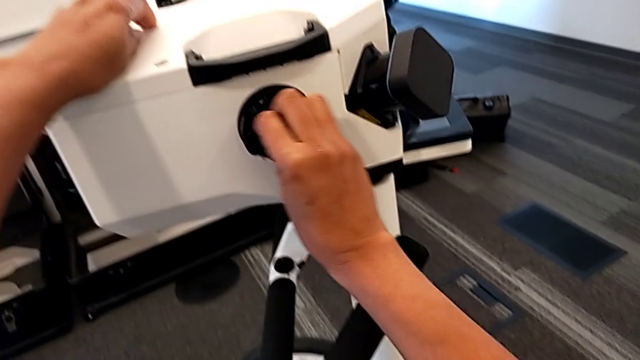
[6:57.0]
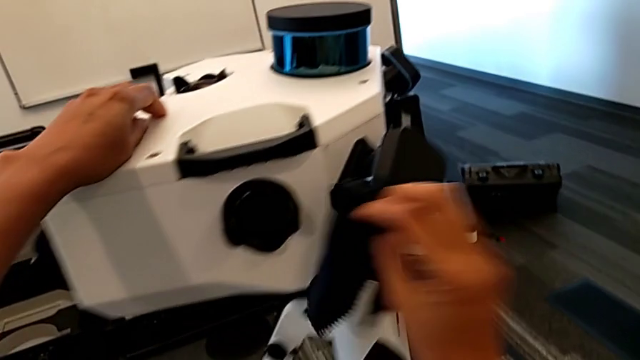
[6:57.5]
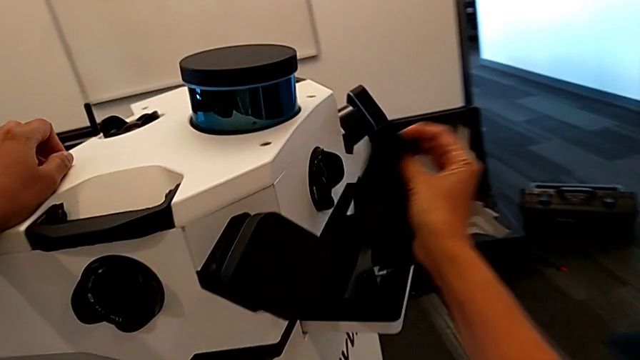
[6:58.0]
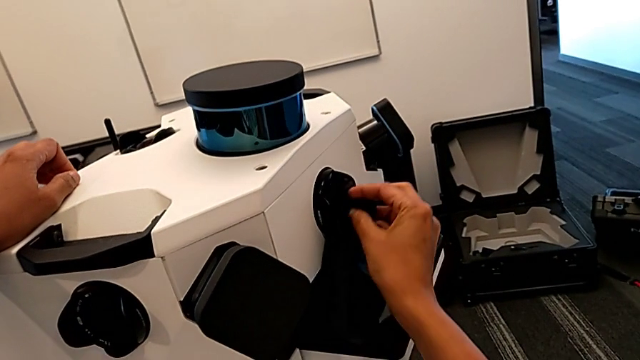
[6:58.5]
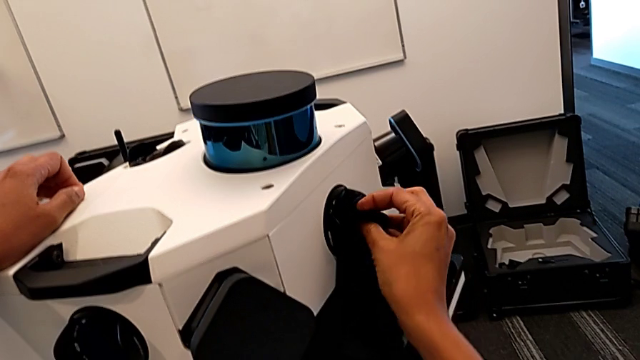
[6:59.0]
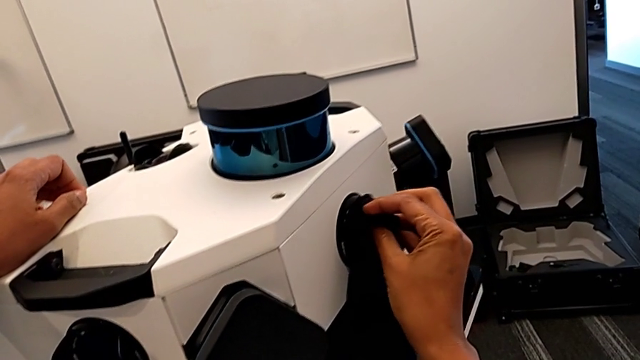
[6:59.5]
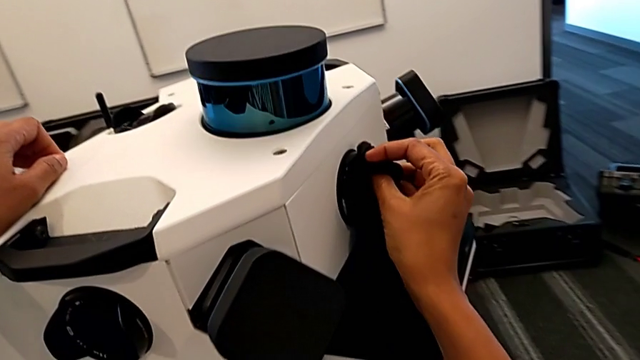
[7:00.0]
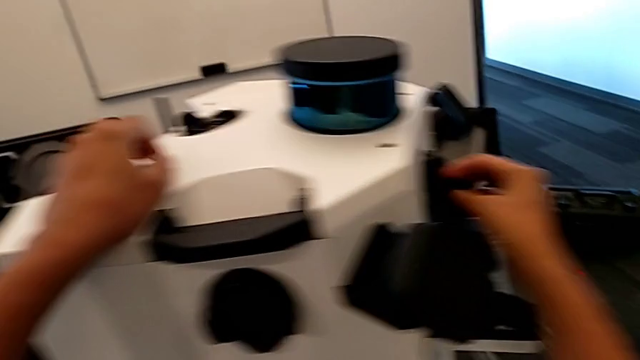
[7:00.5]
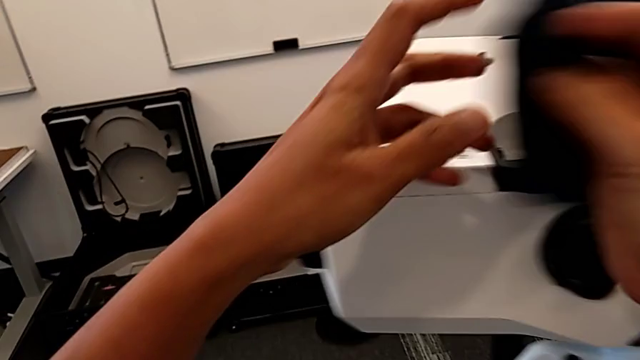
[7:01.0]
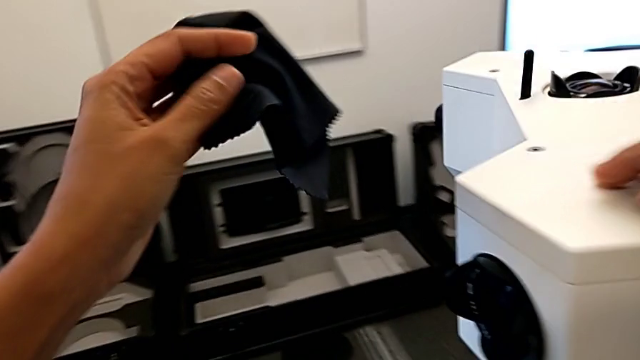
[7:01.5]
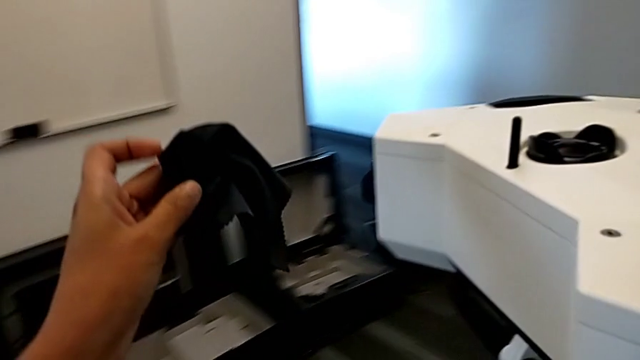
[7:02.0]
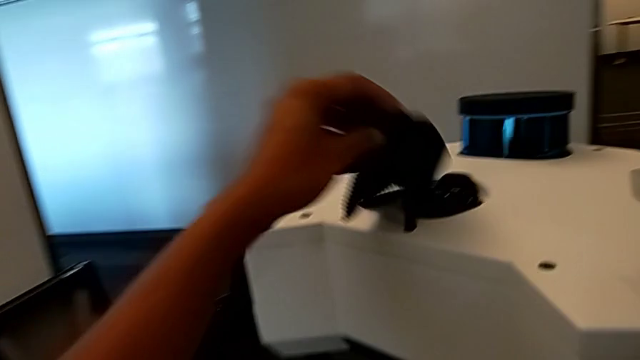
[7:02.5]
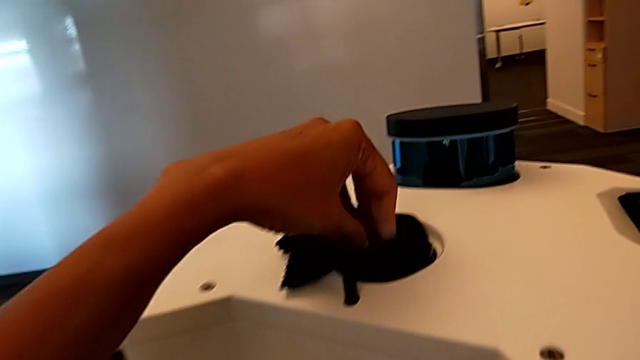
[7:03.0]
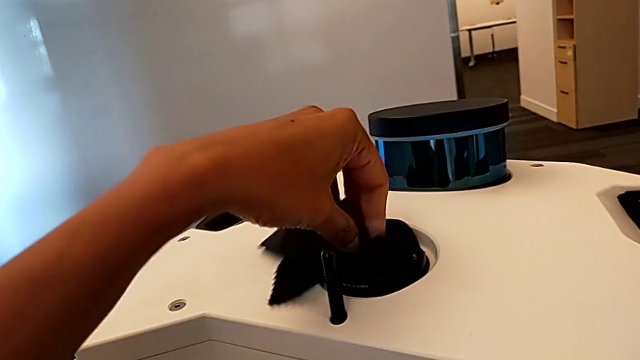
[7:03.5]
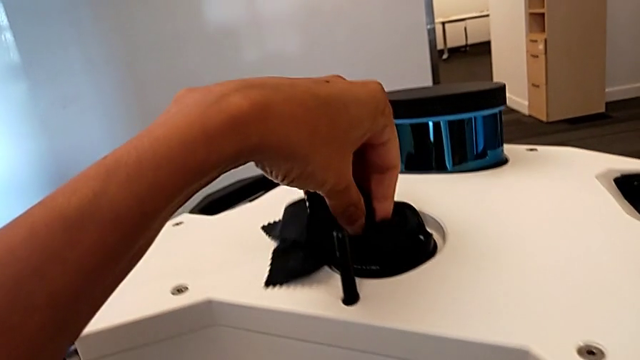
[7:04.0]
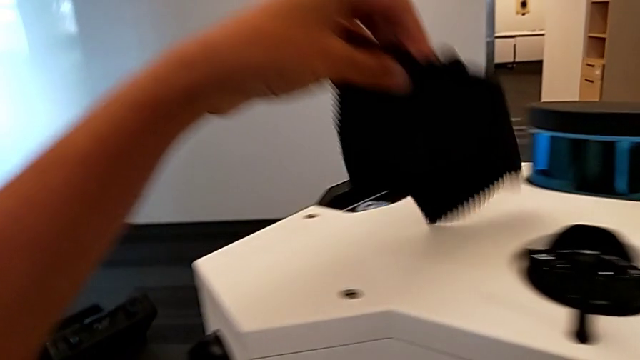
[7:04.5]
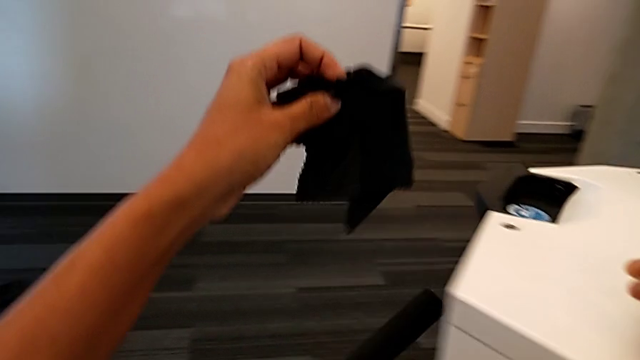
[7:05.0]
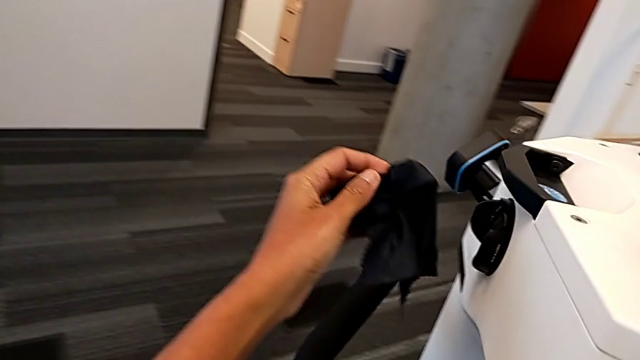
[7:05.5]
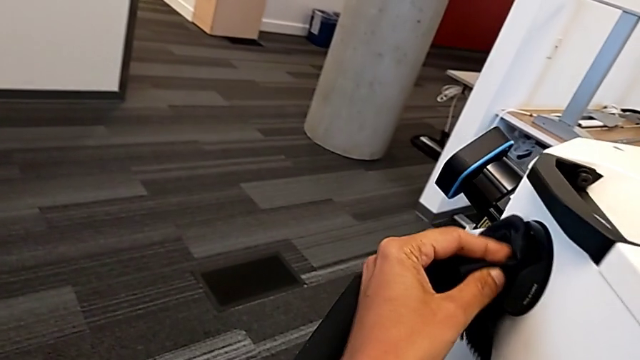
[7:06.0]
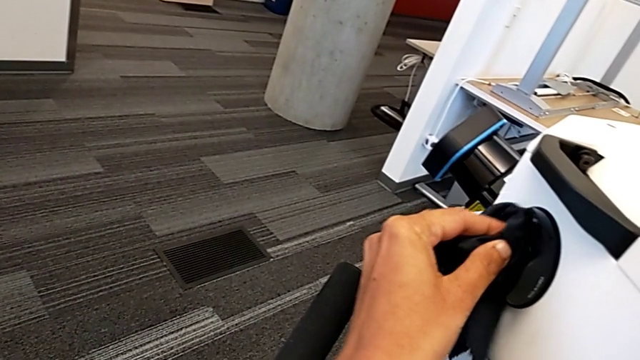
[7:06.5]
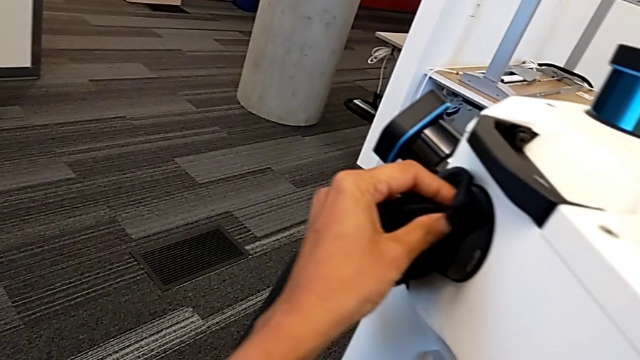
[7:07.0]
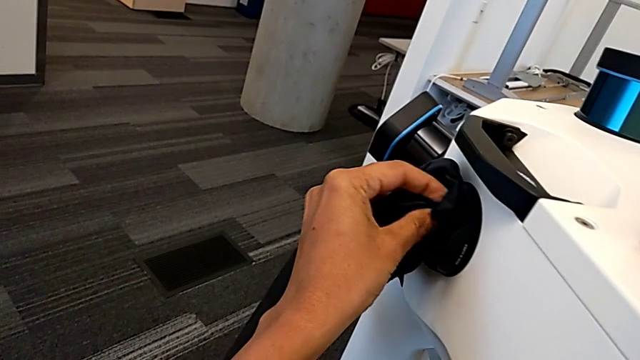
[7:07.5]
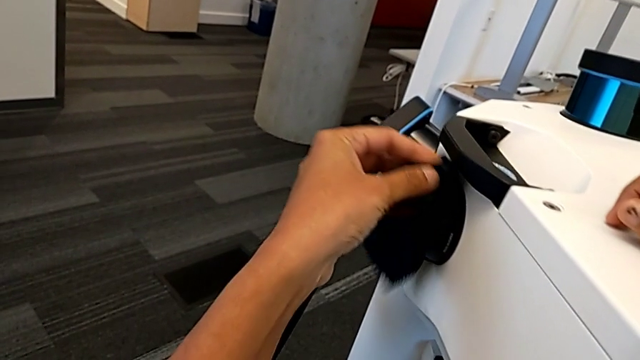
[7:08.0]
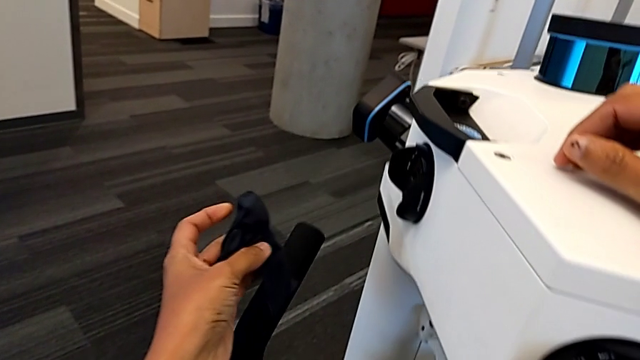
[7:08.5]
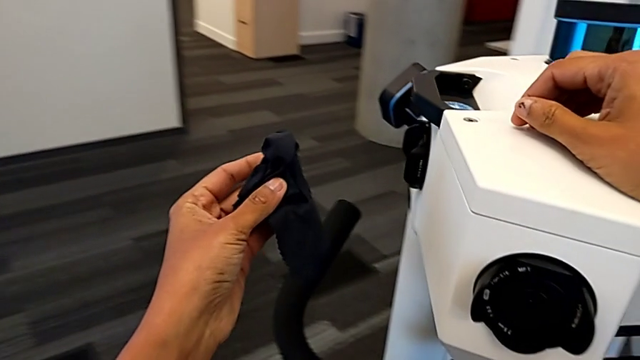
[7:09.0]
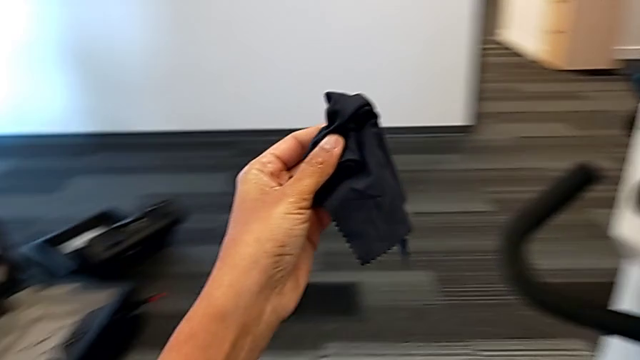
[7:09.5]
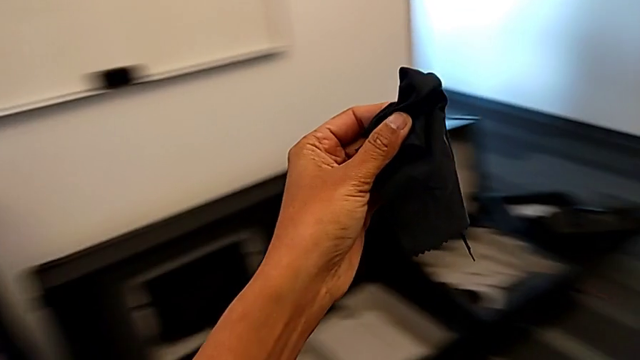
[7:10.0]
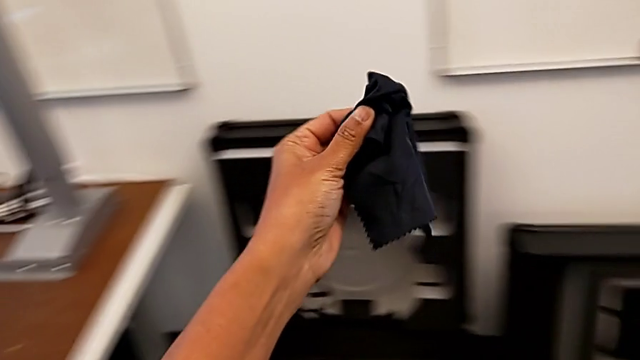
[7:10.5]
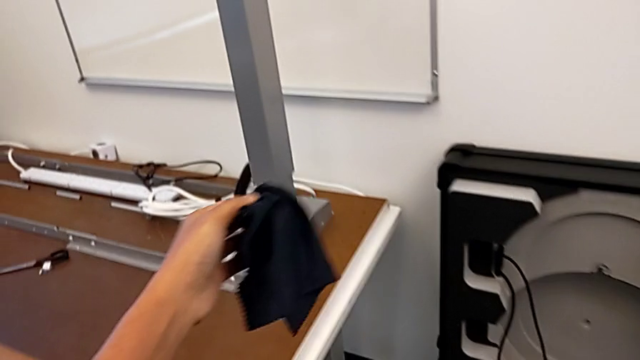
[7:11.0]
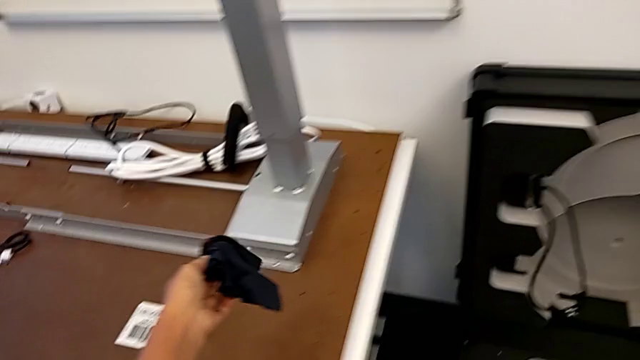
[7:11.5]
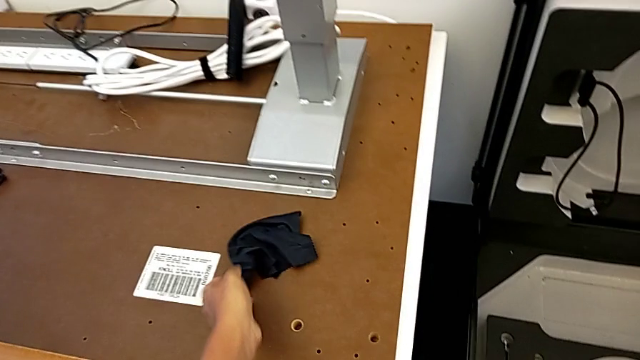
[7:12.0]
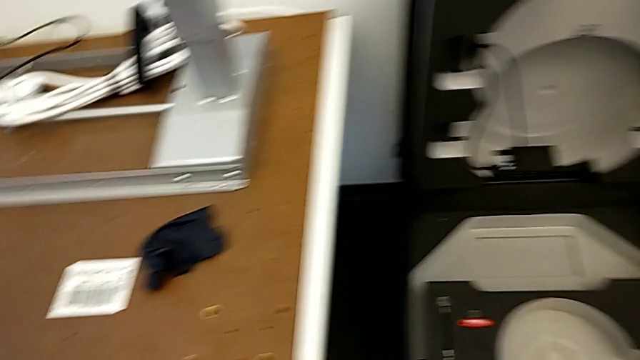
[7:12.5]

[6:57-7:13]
The camera wearer is cleaning the lens. They clean the fourth lens, clean the fifth lens, clean the sixth lens and drop the microfiber cloth.

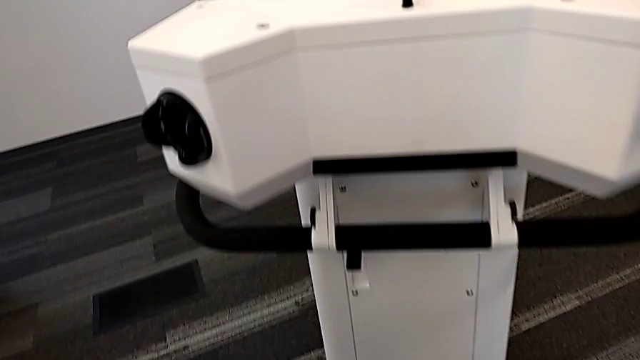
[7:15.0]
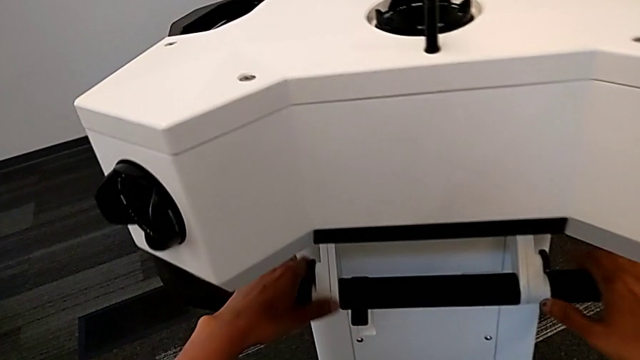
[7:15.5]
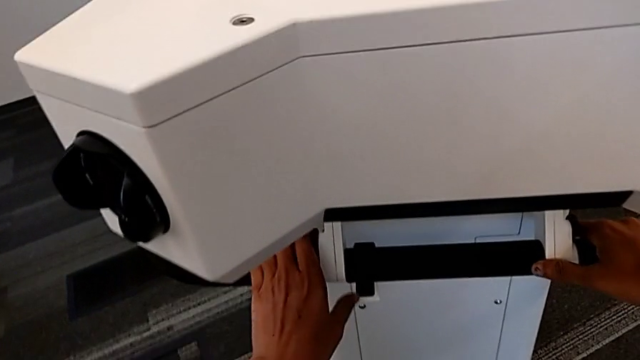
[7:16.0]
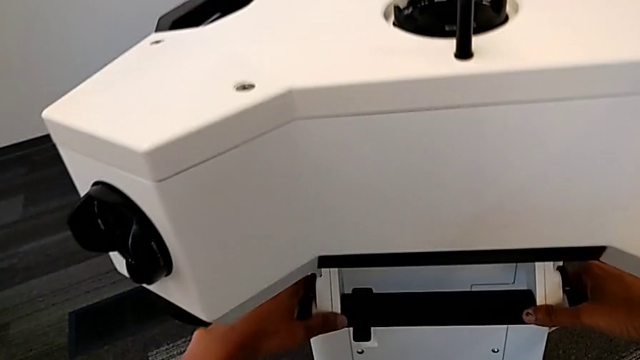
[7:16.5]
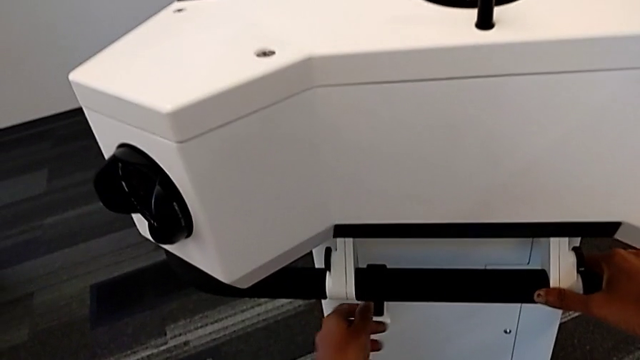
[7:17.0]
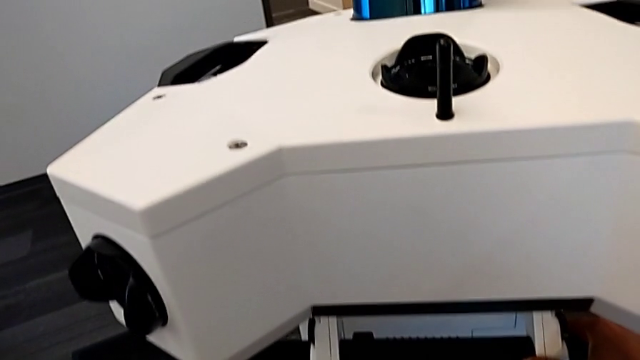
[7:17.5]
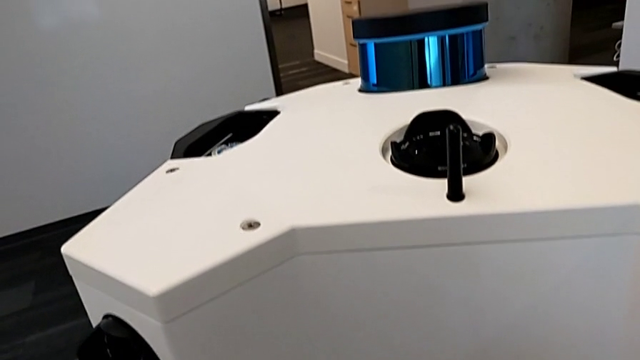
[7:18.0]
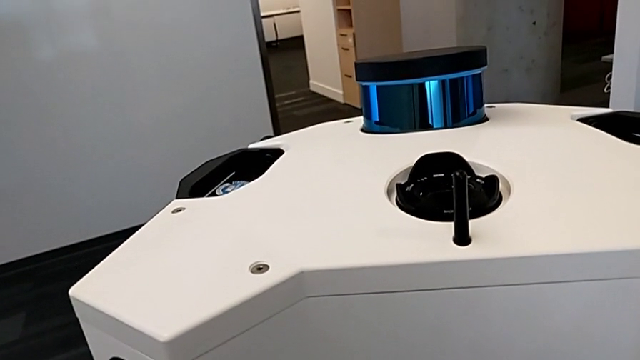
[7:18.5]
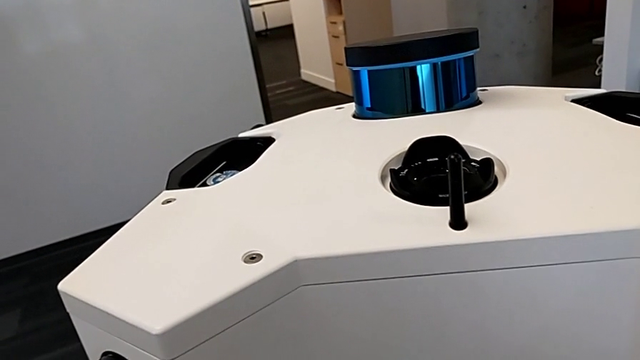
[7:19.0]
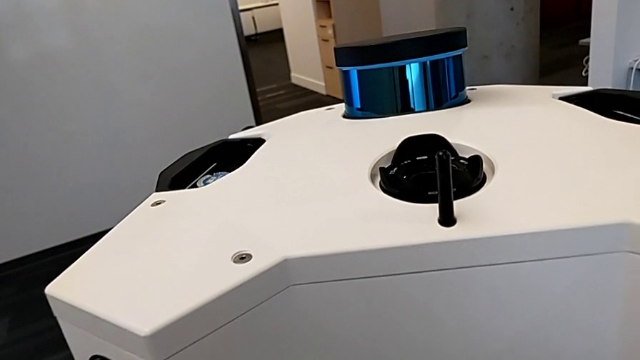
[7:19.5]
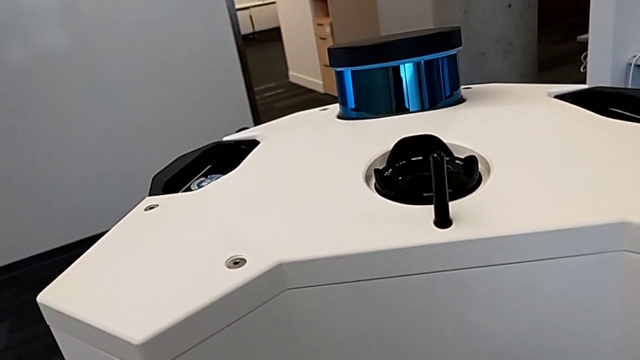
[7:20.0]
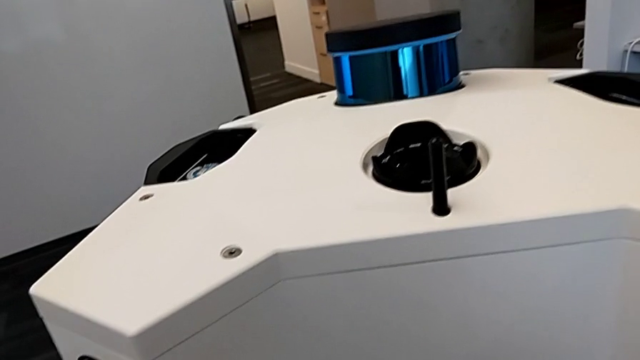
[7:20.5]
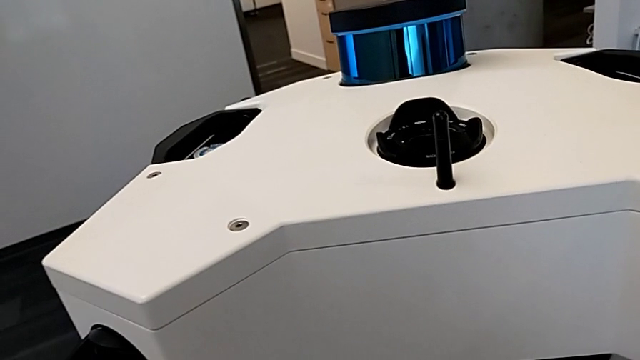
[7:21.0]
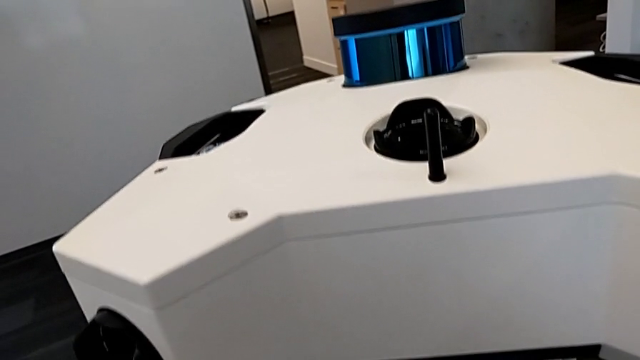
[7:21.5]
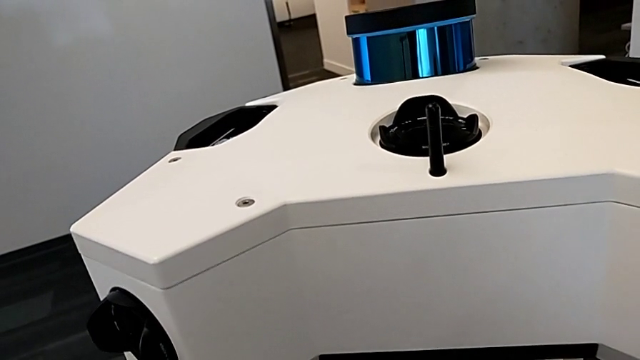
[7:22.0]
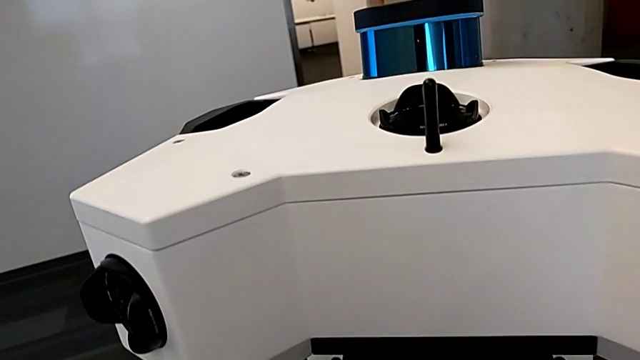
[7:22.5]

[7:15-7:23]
The camera wearer is turning on the M6 machine. They grab the handle and press the button.
